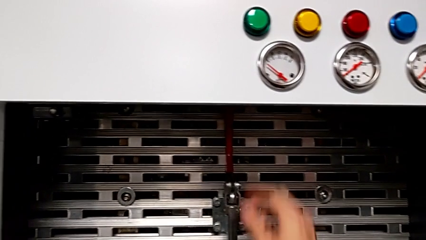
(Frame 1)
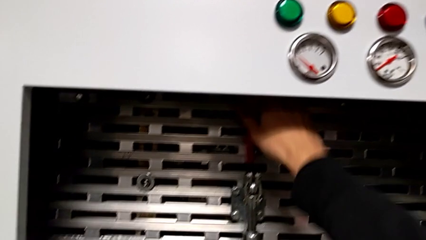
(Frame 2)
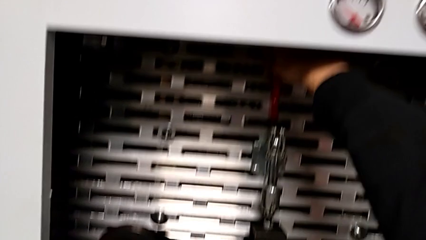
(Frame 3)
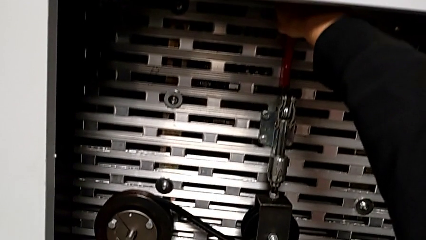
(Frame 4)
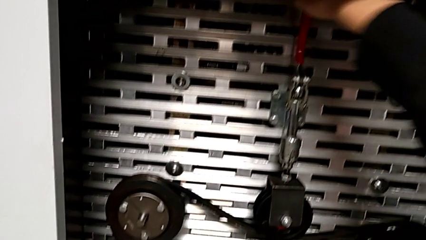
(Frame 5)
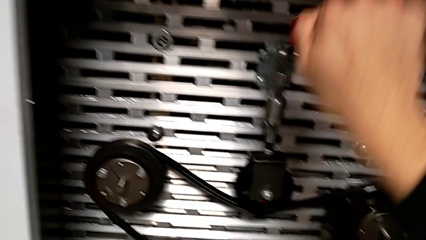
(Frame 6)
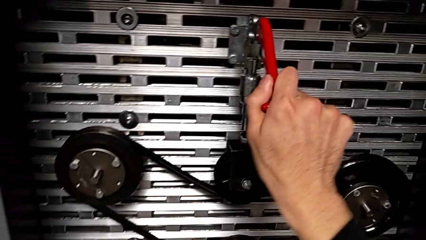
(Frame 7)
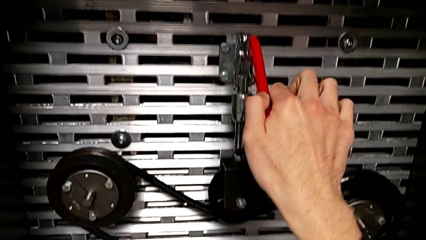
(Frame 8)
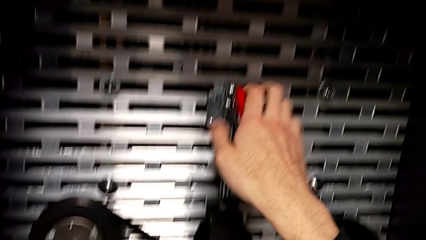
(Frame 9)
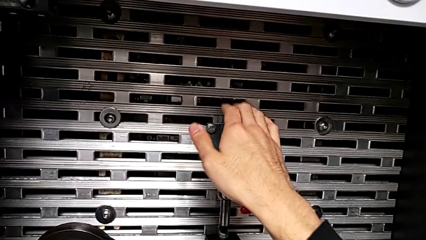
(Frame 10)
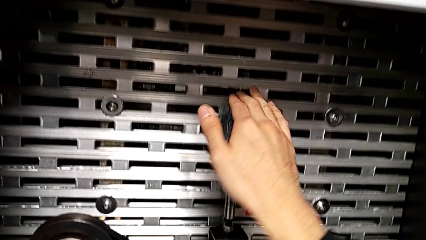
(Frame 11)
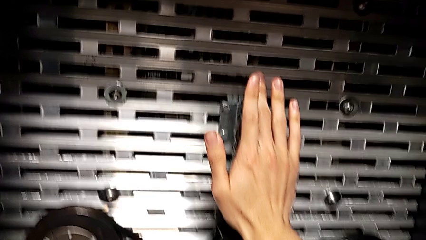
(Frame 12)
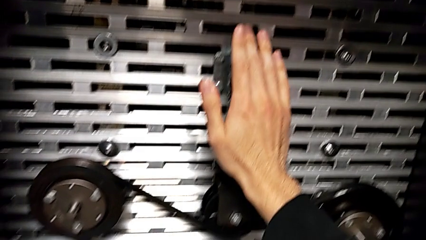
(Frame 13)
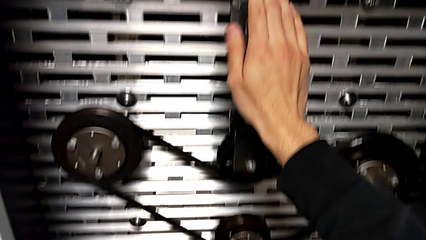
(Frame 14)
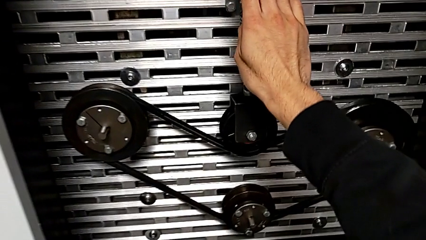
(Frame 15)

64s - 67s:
The camera wearer pulls the red lever down. They push the red lever.

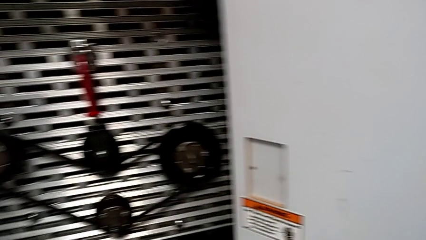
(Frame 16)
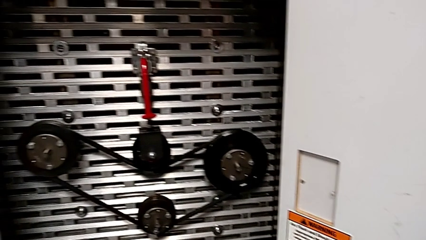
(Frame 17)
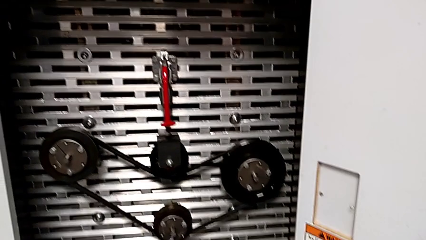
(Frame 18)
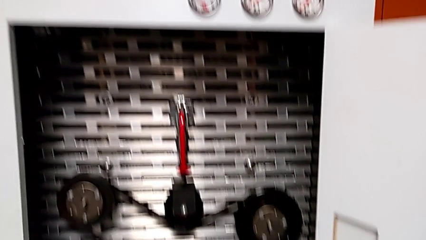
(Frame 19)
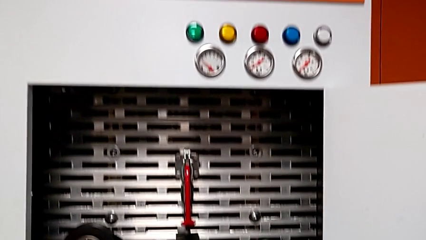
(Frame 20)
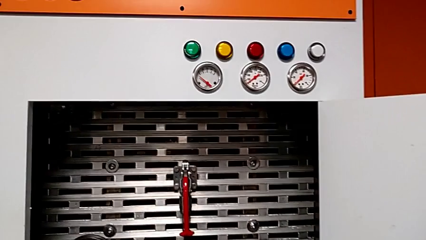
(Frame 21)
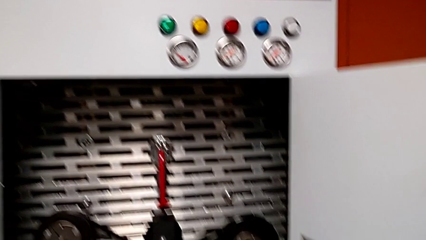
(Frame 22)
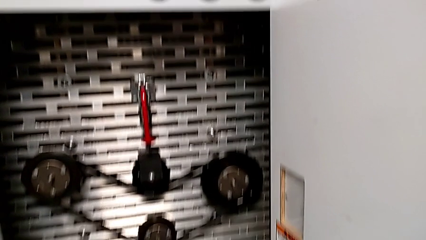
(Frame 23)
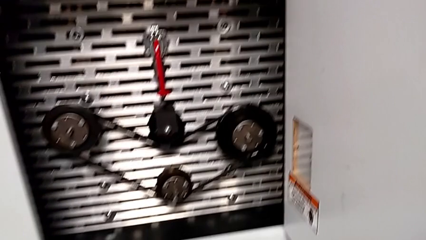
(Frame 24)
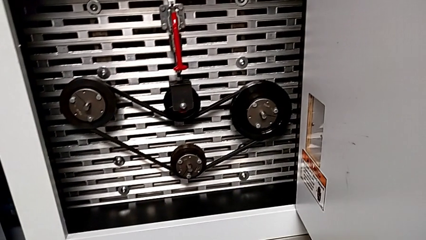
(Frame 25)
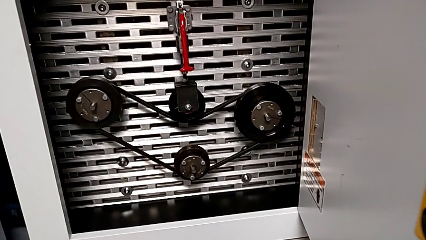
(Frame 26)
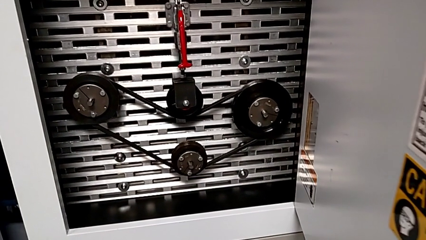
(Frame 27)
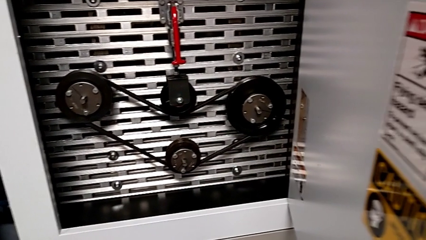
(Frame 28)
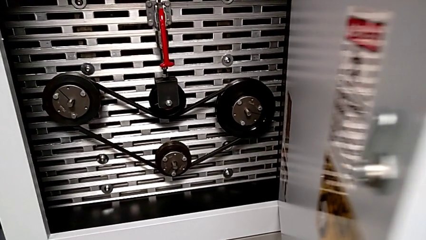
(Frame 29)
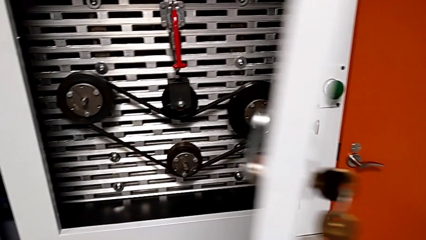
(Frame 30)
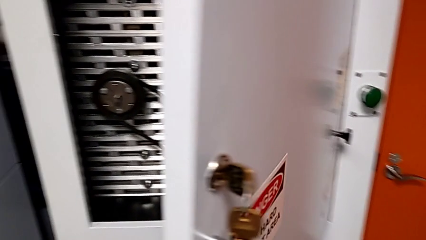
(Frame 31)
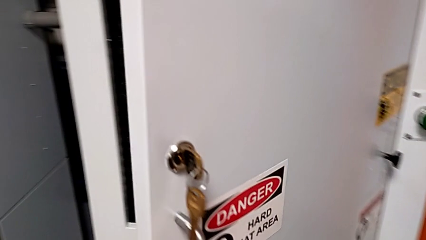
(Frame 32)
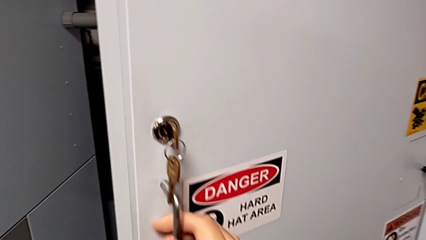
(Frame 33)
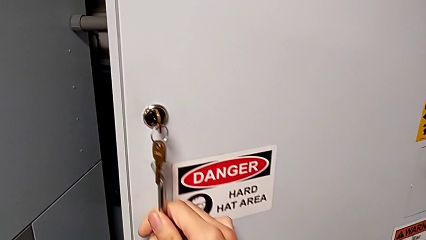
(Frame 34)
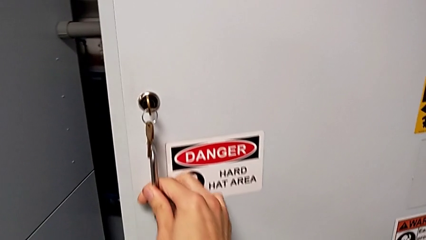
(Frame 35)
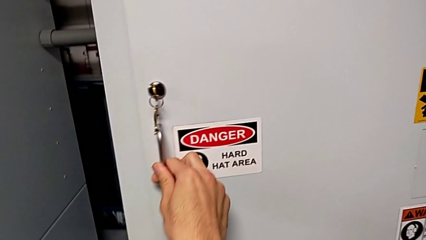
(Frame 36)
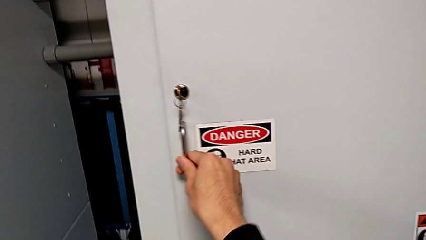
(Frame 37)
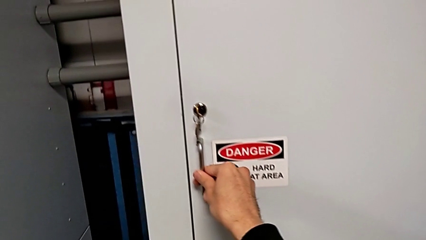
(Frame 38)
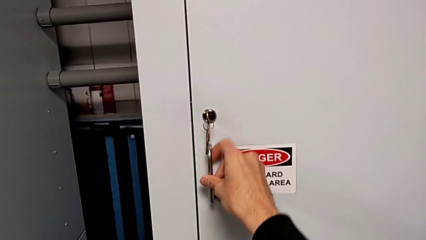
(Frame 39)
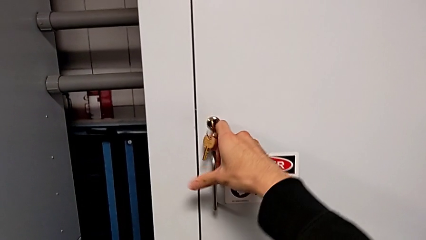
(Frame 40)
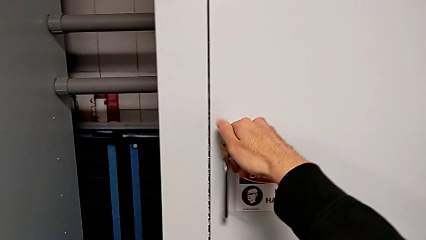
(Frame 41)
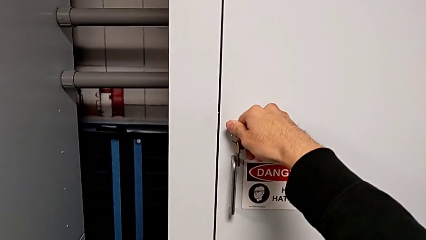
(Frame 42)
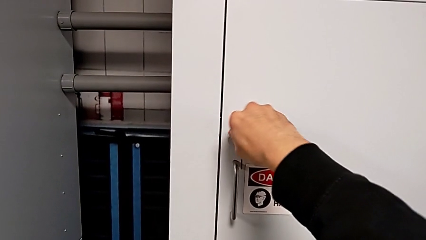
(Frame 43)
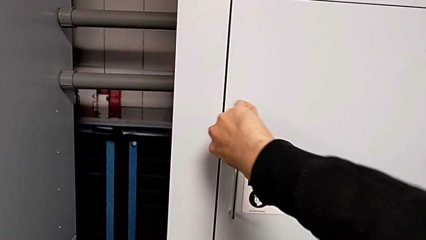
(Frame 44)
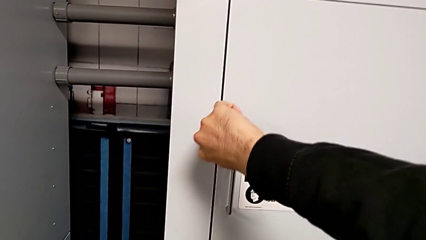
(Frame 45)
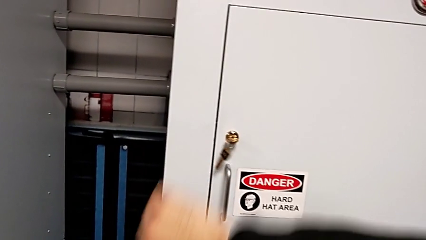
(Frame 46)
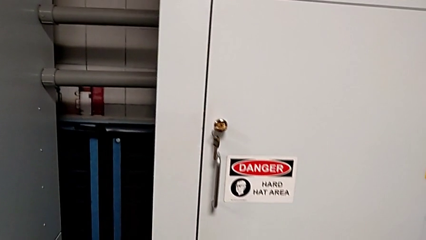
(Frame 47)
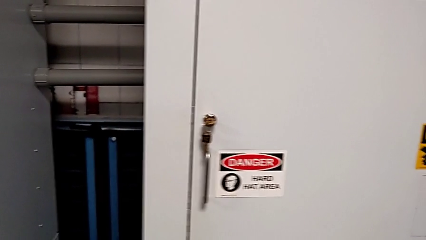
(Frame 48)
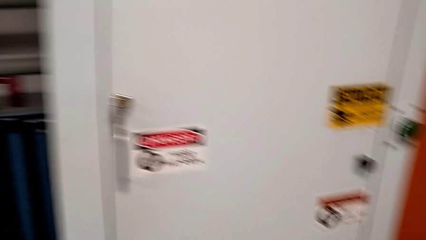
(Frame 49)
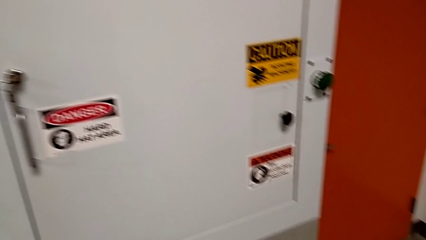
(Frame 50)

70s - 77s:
The camera wearer locks the front door. They close the front panel door and lock it.

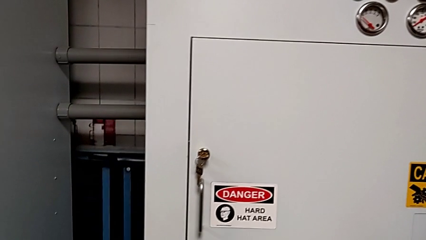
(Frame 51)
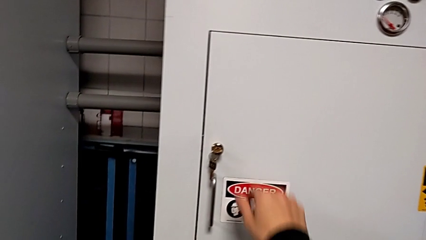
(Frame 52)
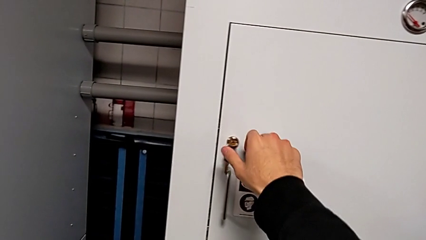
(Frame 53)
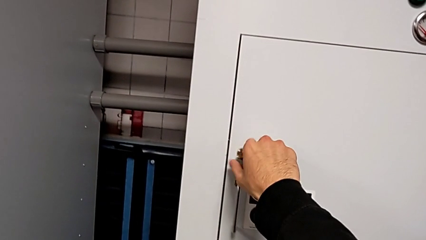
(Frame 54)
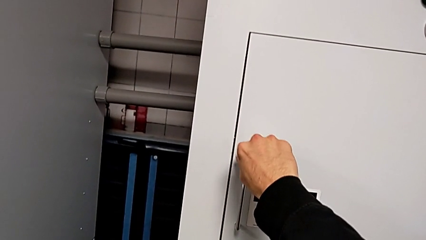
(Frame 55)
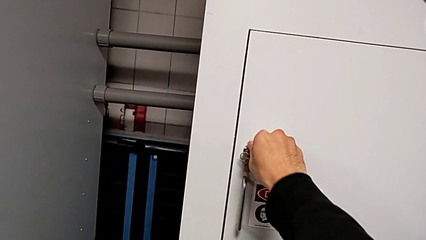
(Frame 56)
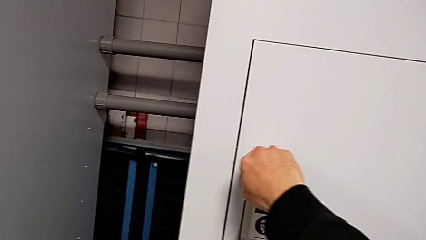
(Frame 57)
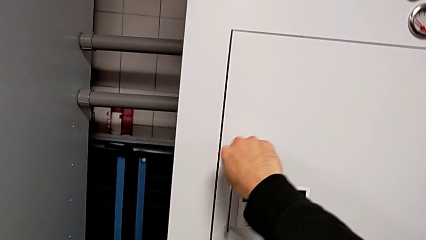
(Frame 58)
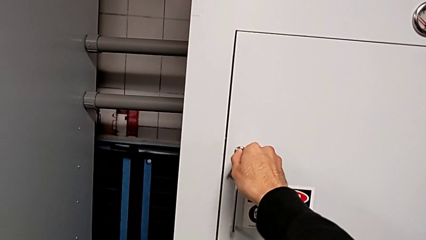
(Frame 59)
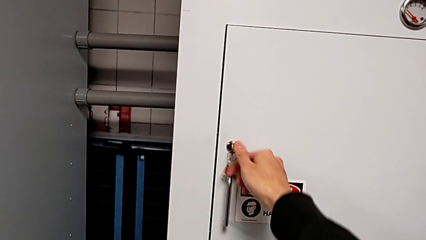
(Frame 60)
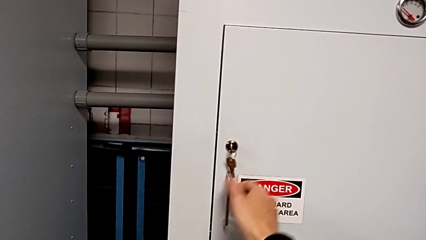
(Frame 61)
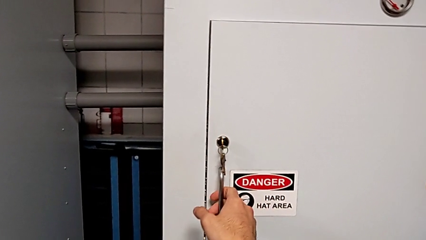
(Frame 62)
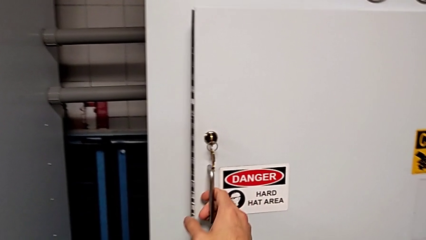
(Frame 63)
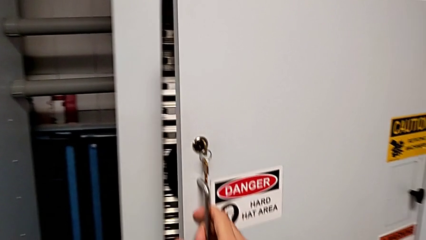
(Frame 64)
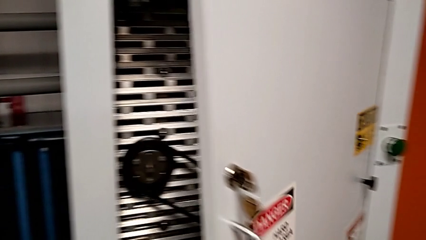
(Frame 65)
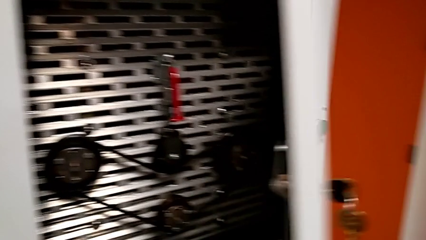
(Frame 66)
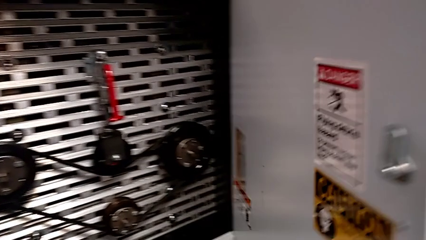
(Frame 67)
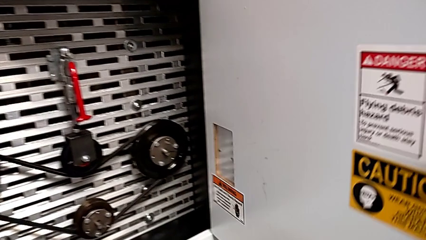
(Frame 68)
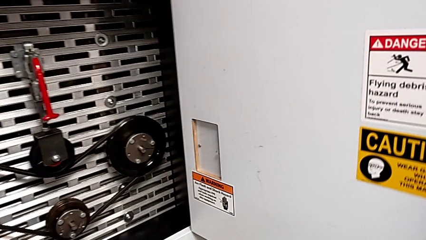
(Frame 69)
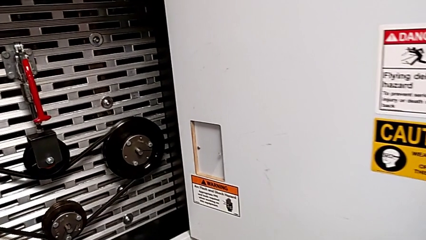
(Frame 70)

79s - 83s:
The camera wearer opens the front door. They unlock the front panel door and open it.

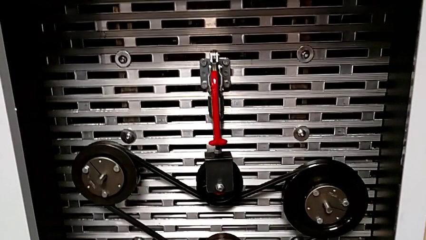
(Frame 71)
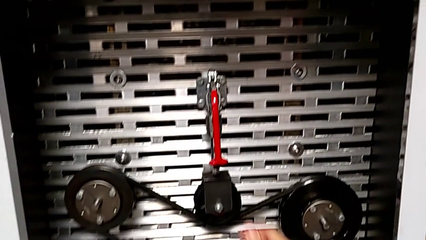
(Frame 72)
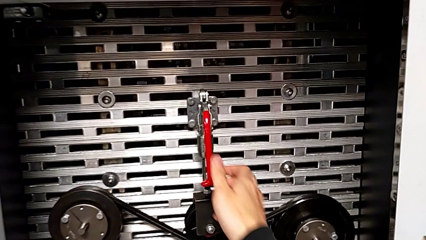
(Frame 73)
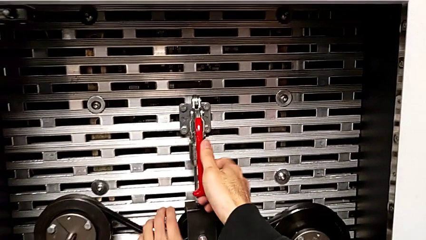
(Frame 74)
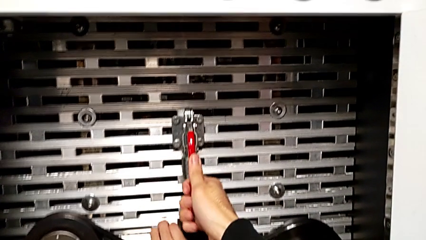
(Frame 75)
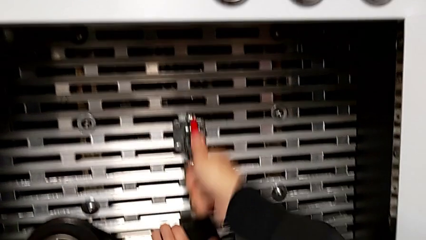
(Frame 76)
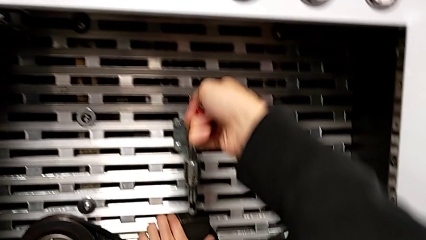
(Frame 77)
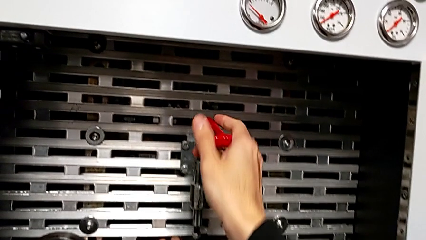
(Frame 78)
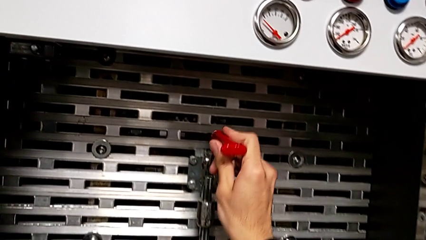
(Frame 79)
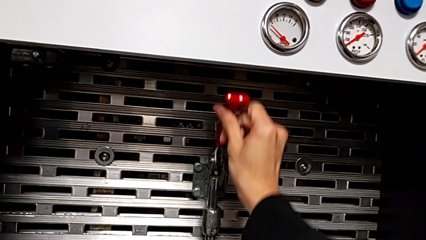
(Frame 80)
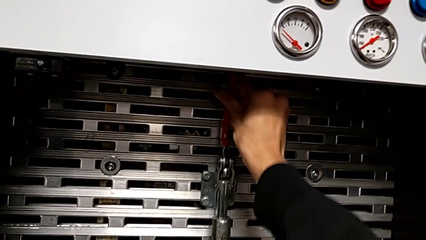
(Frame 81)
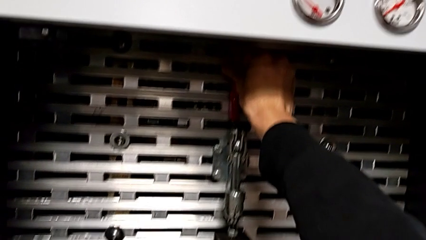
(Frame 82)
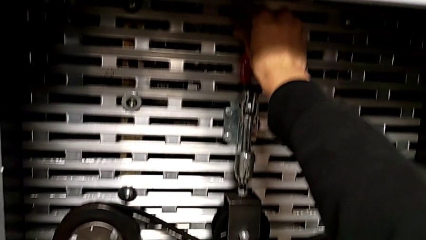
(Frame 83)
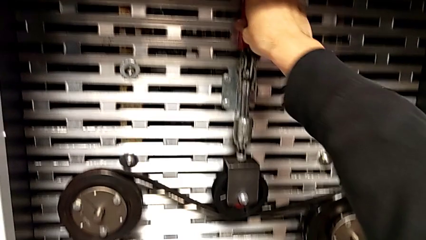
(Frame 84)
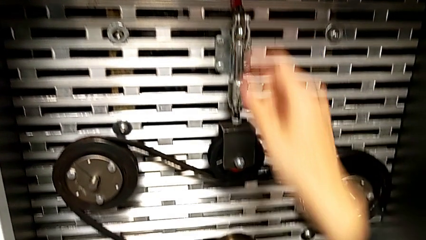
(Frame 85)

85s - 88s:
The camera wearer pulls up the red lever. They pull the red lever.
